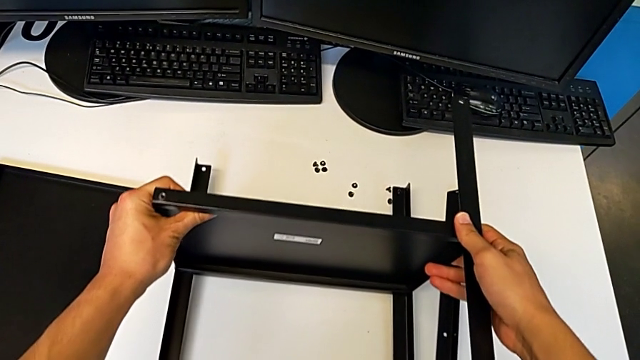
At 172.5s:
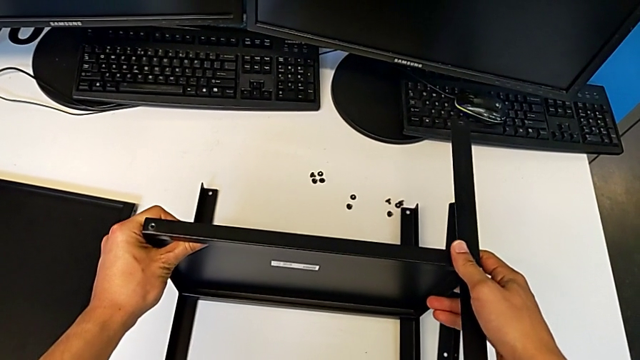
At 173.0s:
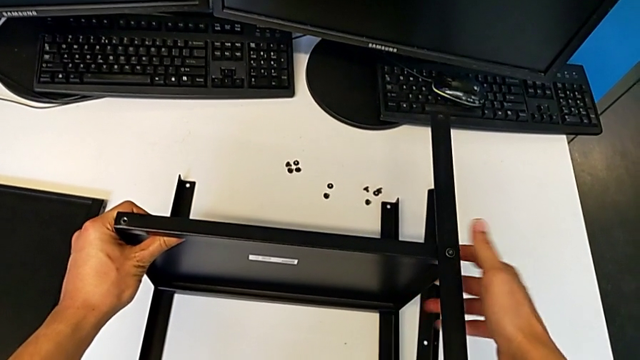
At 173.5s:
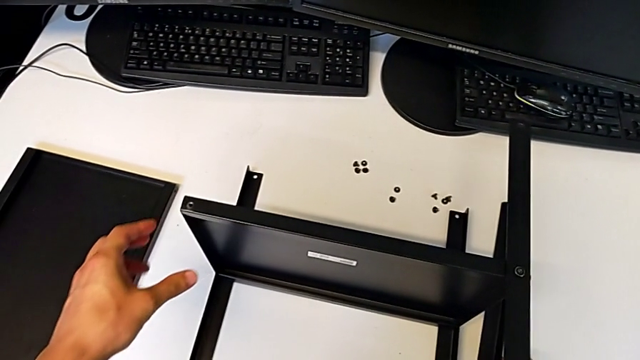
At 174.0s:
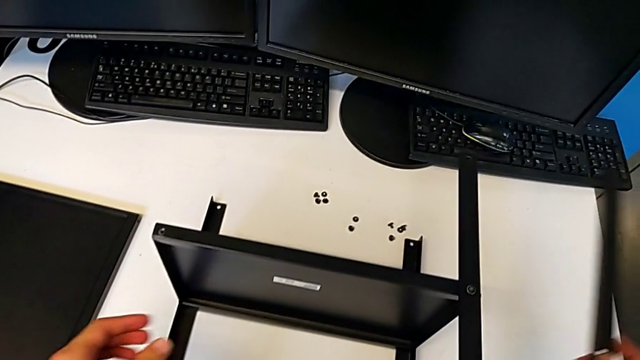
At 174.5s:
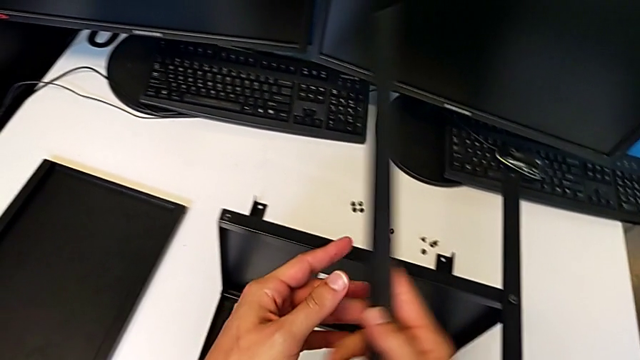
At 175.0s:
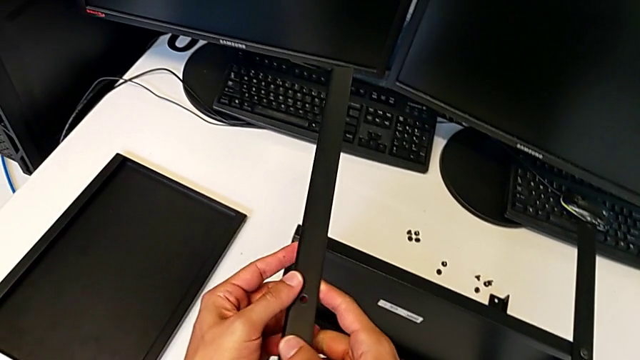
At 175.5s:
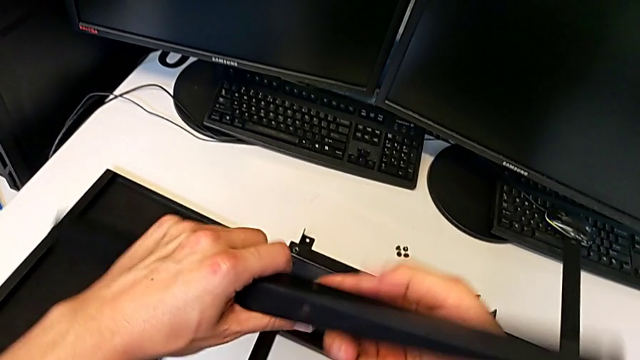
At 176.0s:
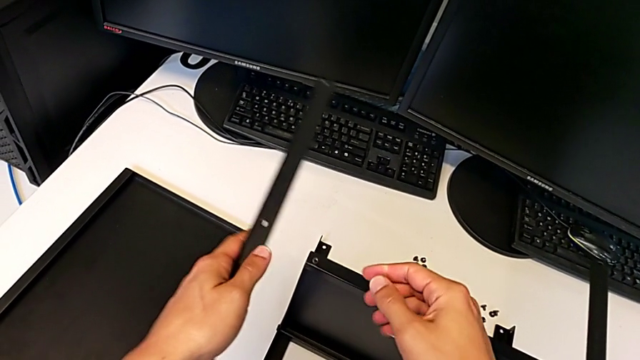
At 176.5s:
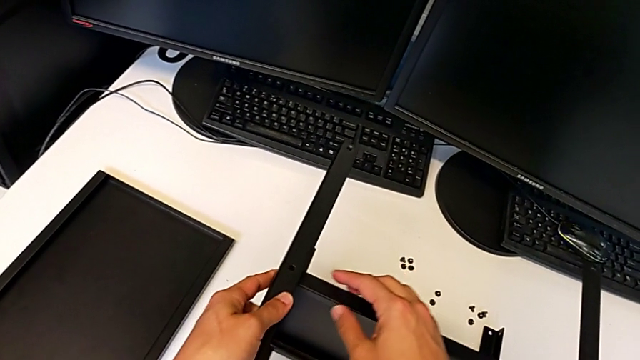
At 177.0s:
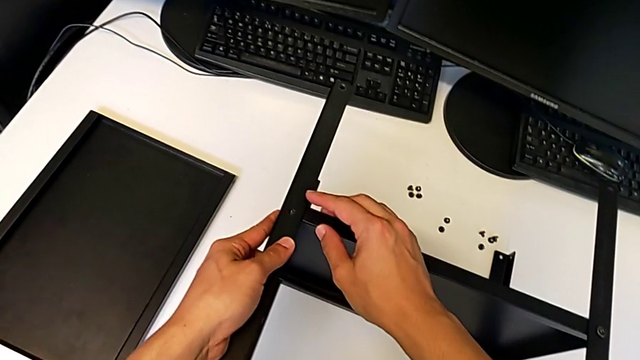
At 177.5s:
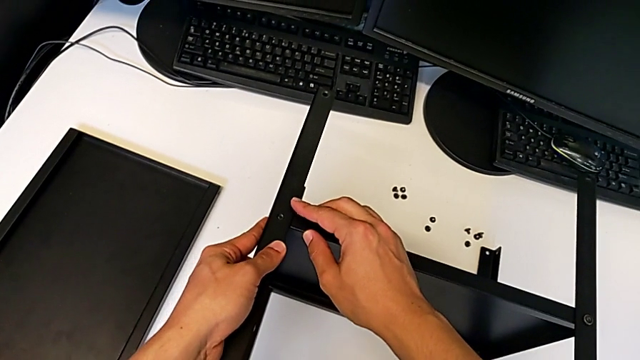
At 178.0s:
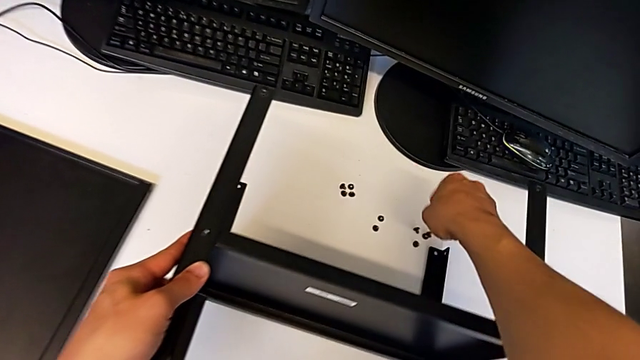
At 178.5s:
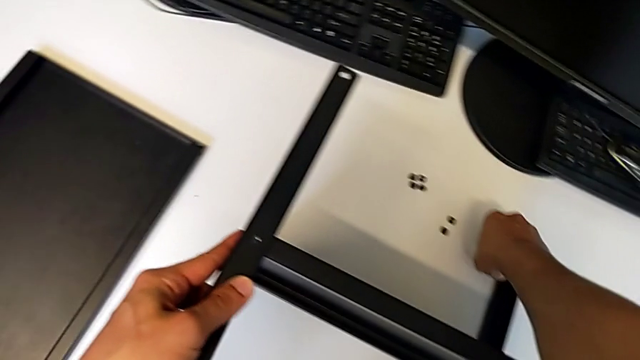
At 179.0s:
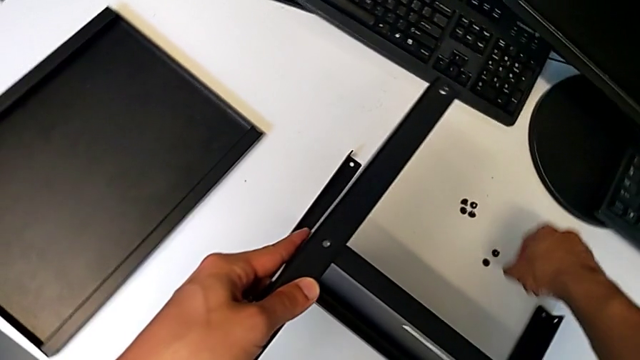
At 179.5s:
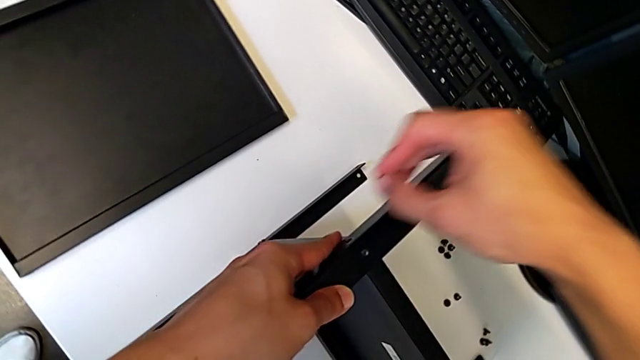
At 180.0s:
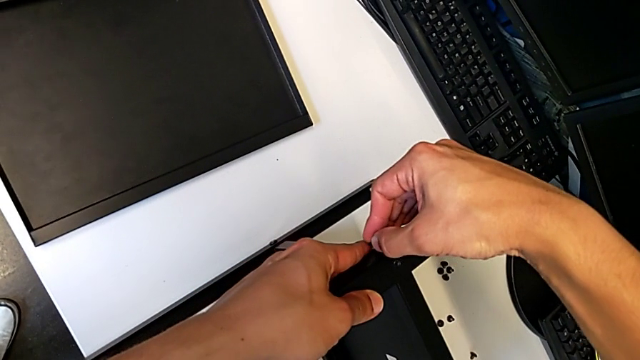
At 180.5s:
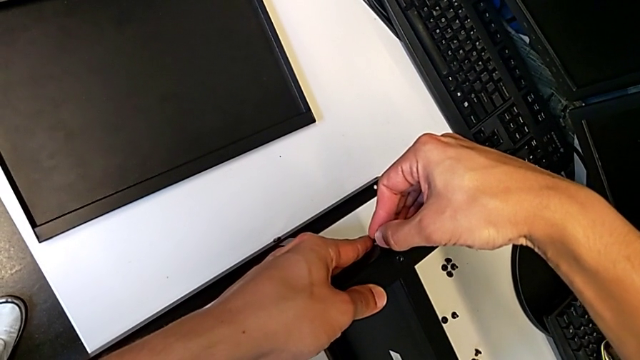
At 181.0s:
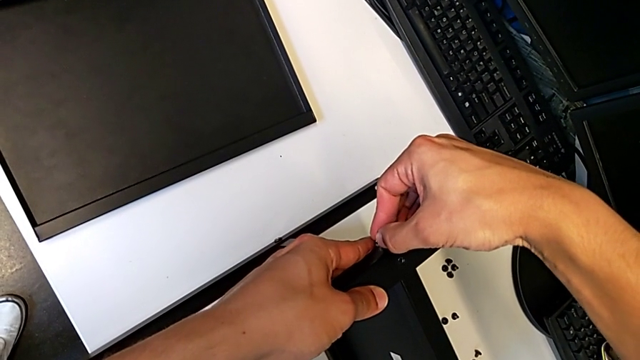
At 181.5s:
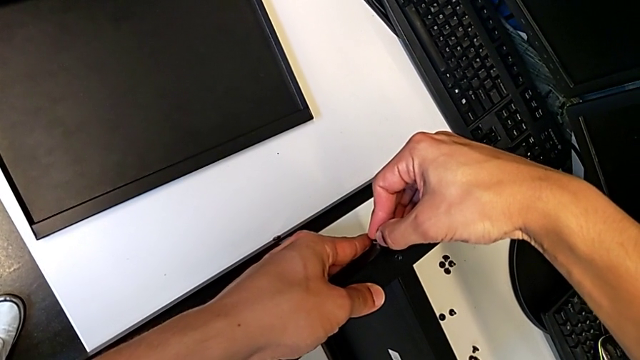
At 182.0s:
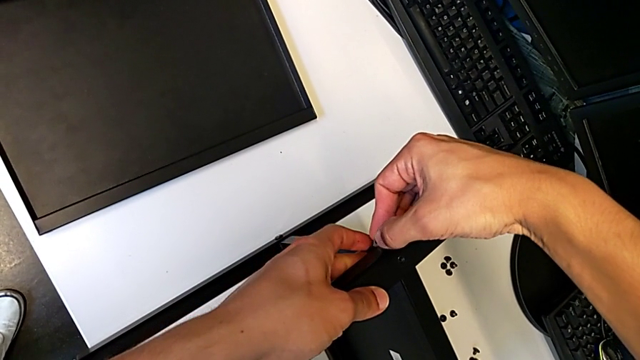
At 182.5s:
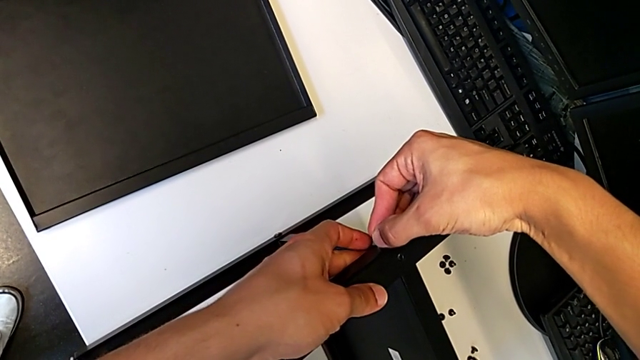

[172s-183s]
The camera wearer is assembling the fourth leg to the middle shelf. They grab the fourth leg, align it, grab the first hex socket head and insert it.

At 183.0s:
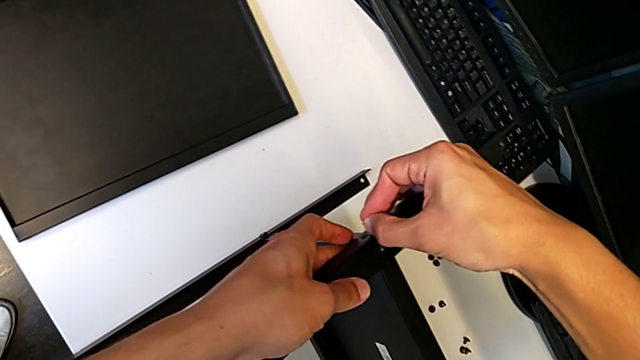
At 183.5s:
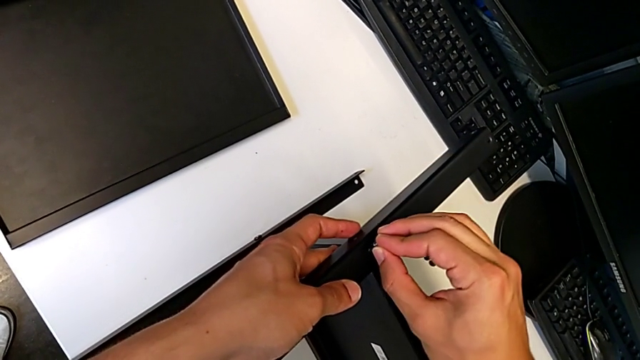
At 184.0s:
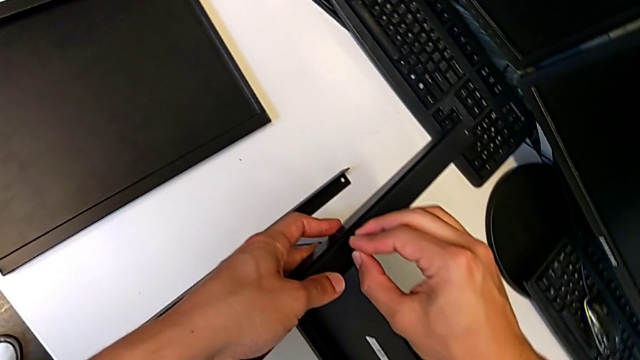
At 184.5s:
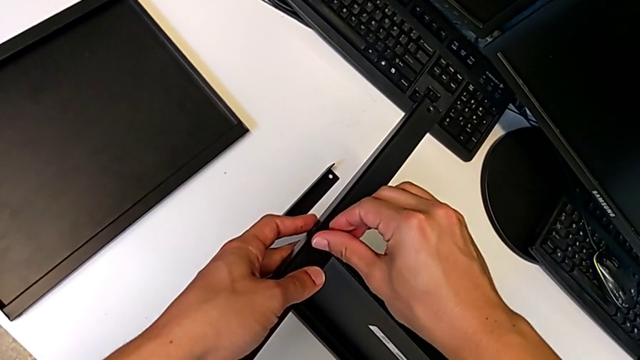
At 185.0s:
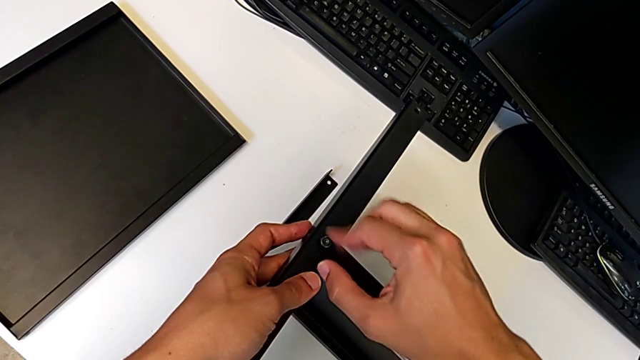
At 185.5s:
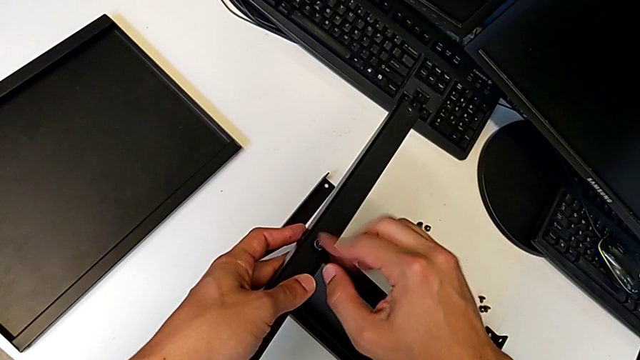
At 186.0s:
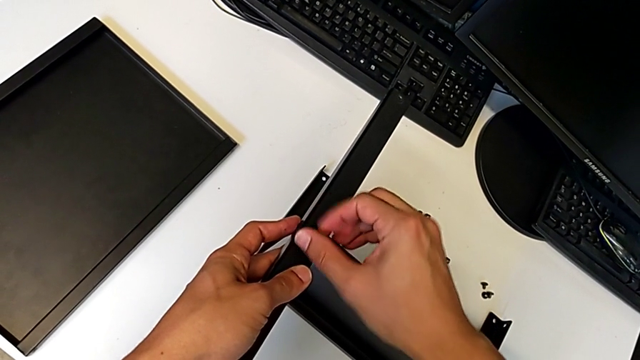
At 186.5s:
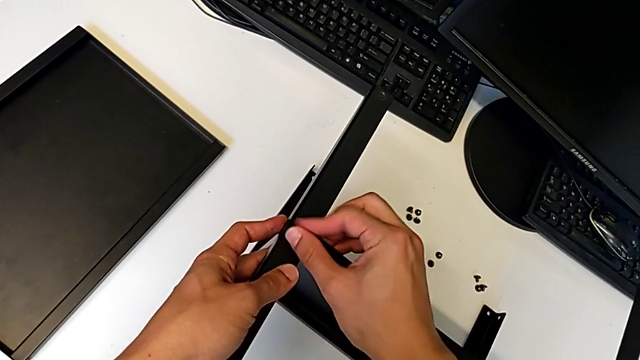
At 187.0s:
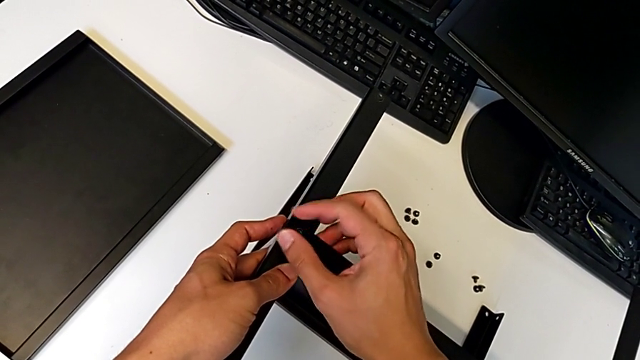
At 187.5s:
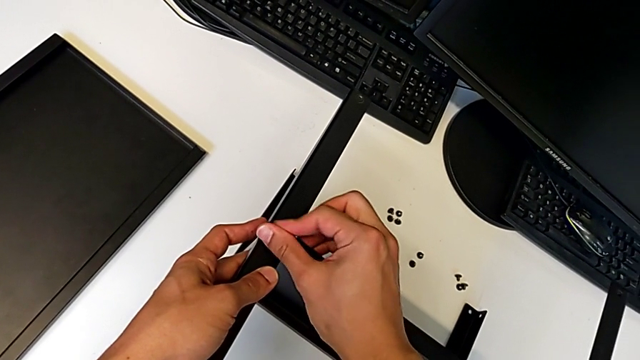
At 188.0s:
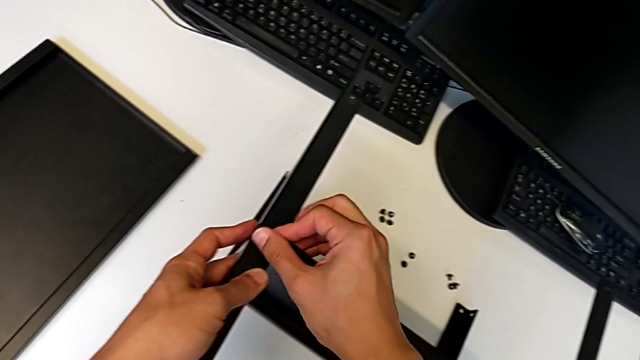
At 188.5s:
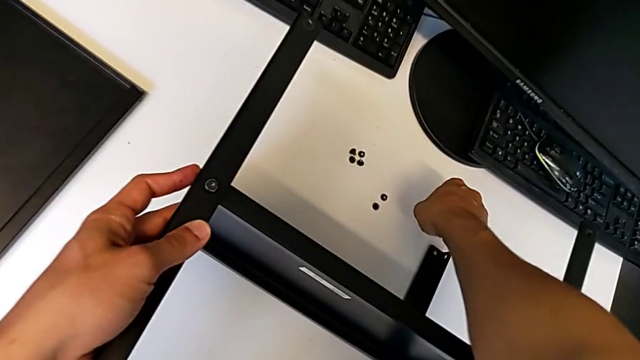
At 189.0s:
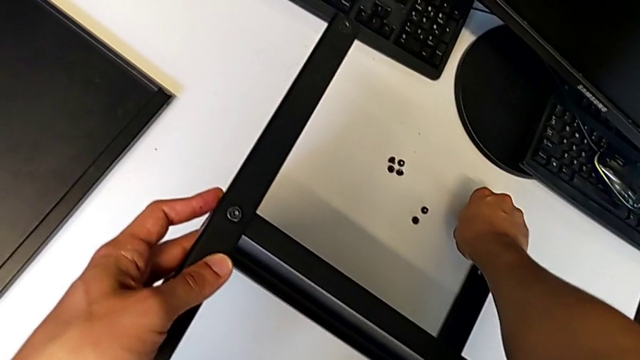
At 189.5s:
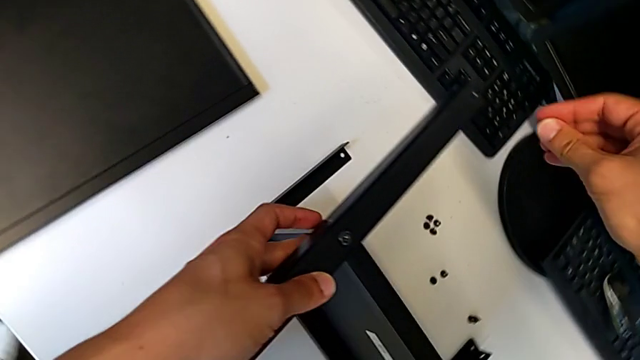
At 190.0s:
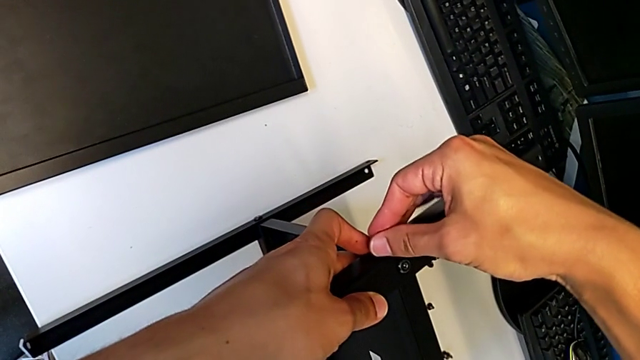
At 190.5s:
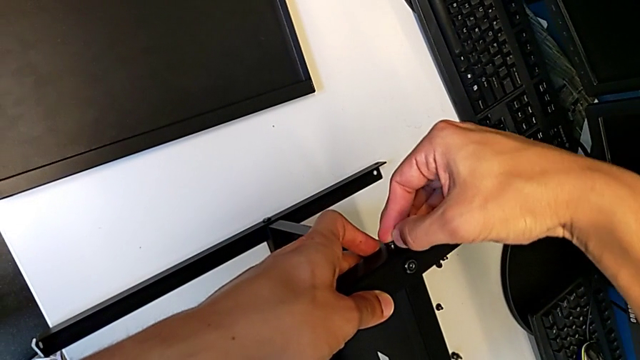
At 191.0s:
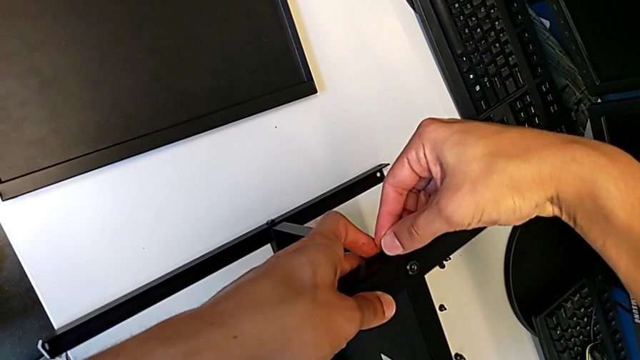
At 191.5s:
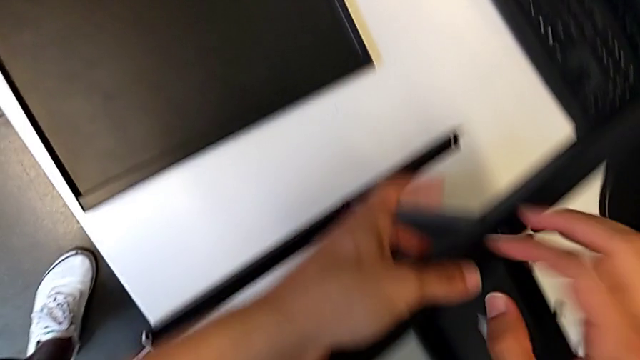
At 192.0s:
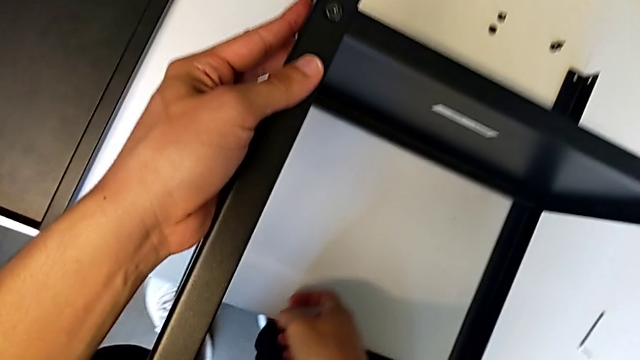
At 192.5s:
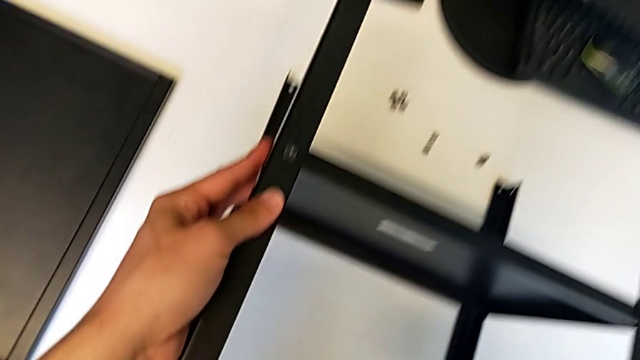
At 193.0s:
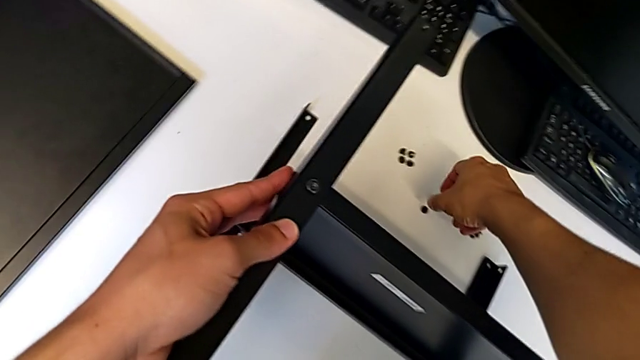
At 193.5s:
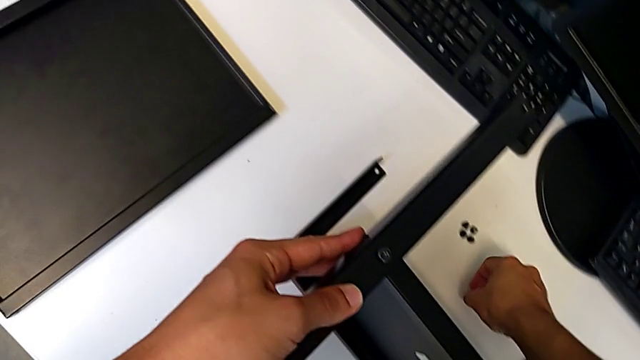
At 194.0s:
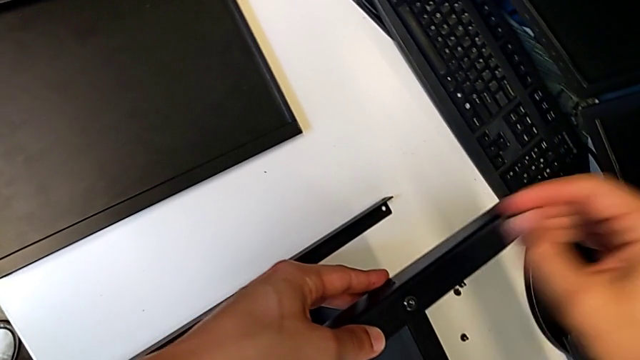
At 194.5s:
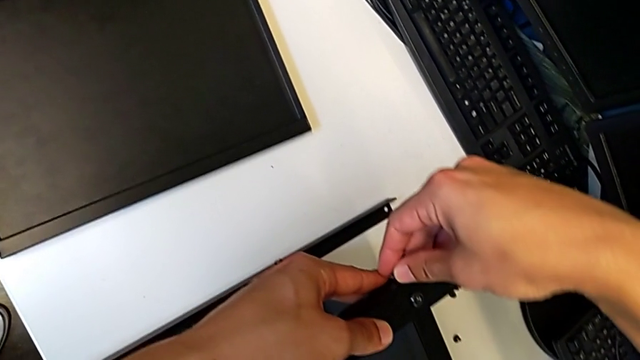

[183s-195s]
The camera wearer is assembling the fourth leg to the middle shelf. They screw the hex socket head, screw the second hex socket head, insert it, wrongly drop it and grab the third hex socket head.
